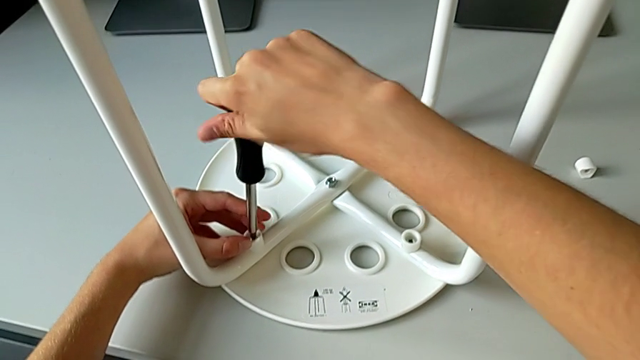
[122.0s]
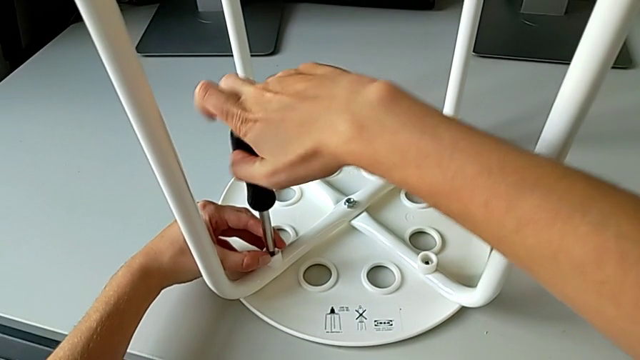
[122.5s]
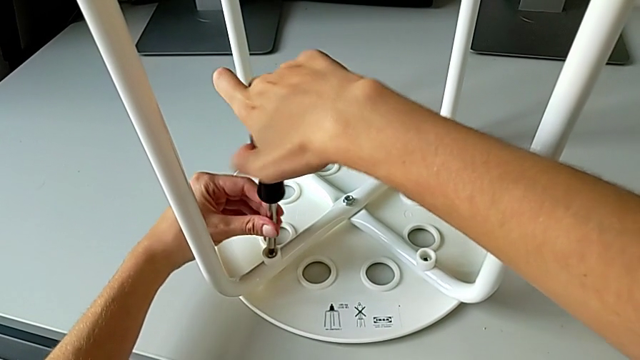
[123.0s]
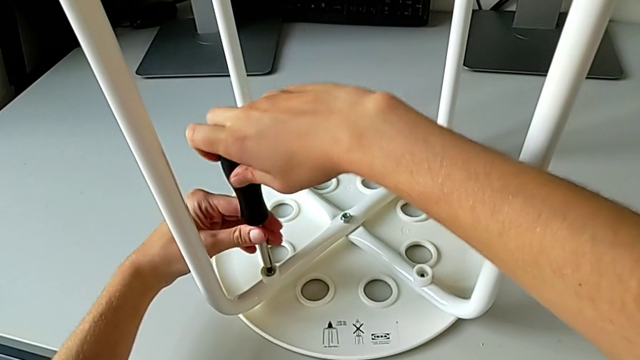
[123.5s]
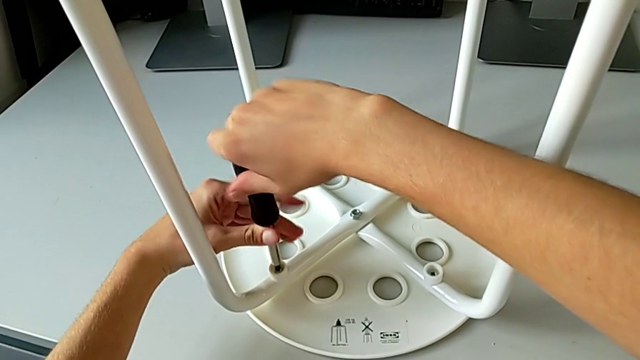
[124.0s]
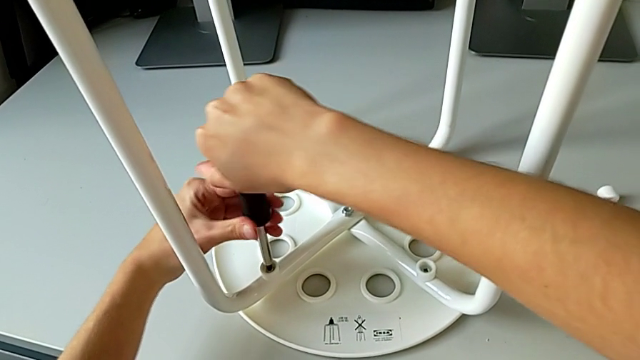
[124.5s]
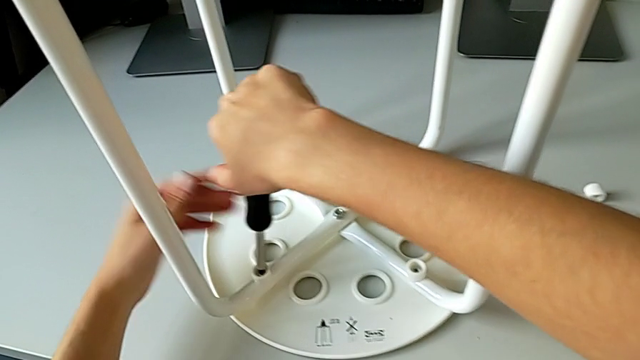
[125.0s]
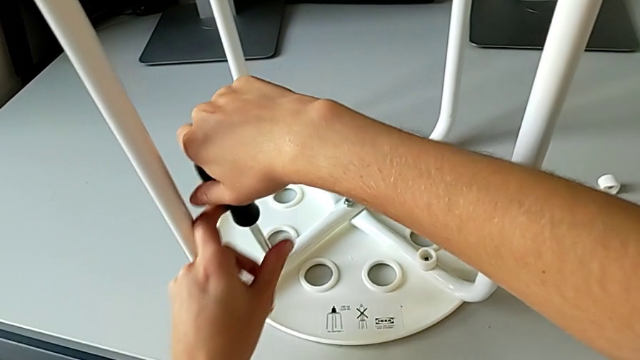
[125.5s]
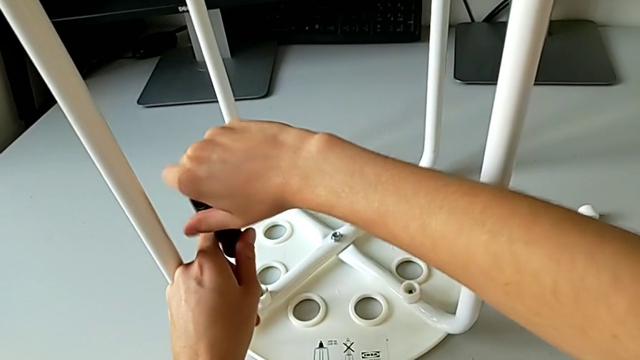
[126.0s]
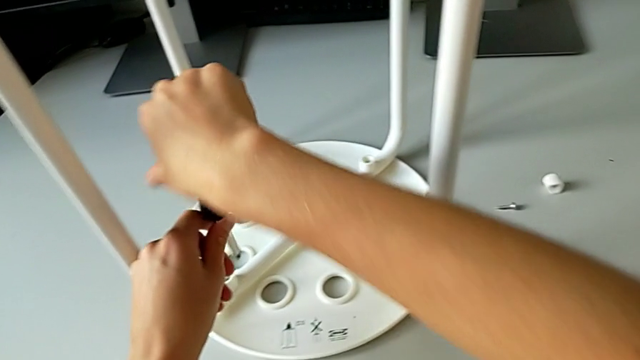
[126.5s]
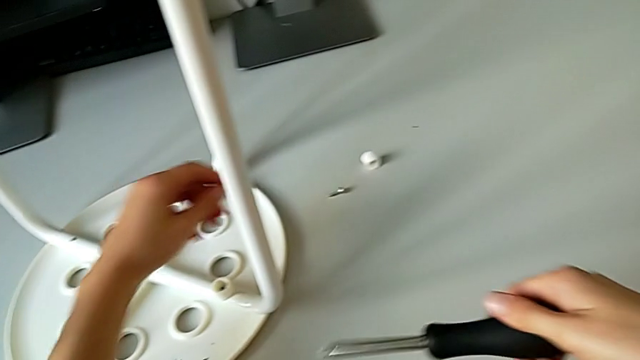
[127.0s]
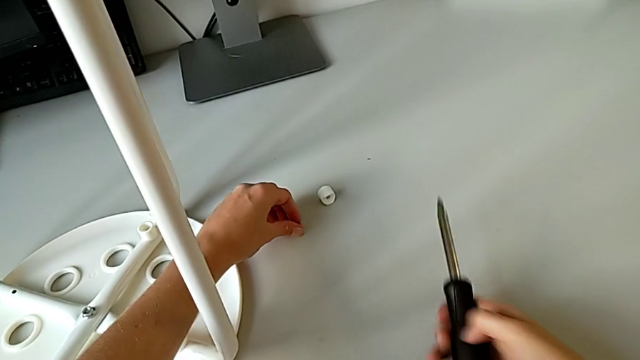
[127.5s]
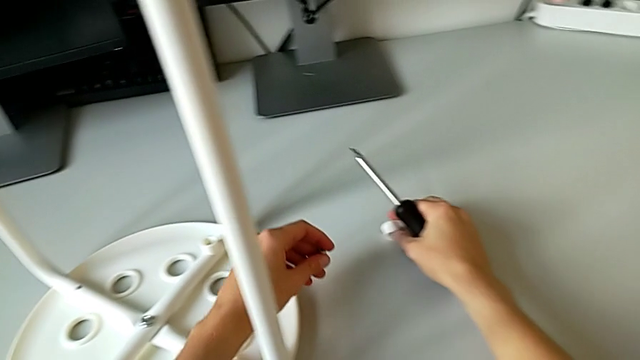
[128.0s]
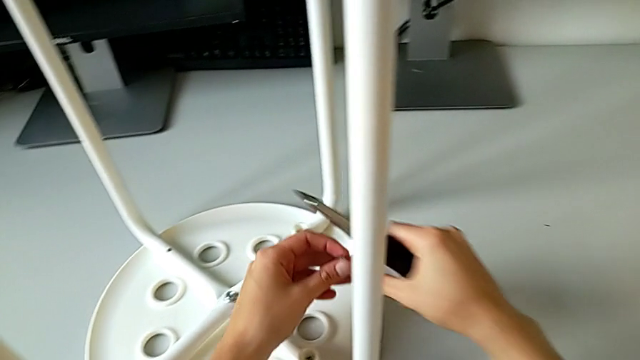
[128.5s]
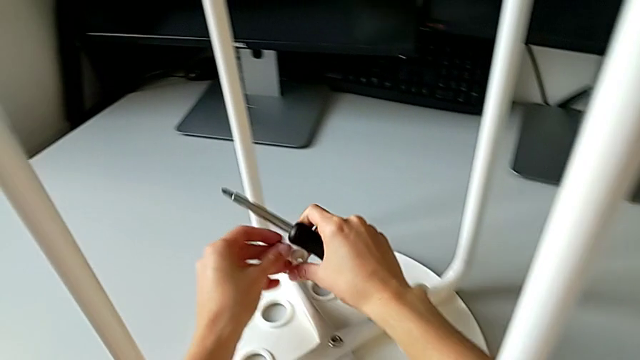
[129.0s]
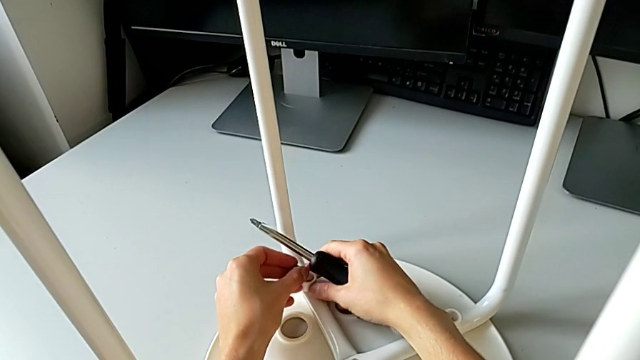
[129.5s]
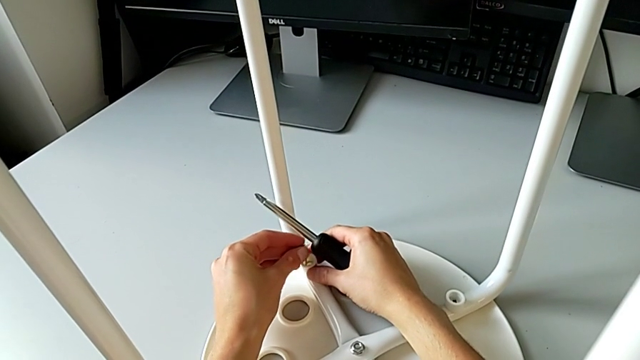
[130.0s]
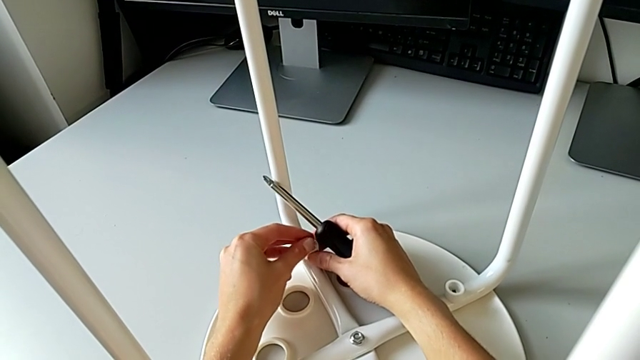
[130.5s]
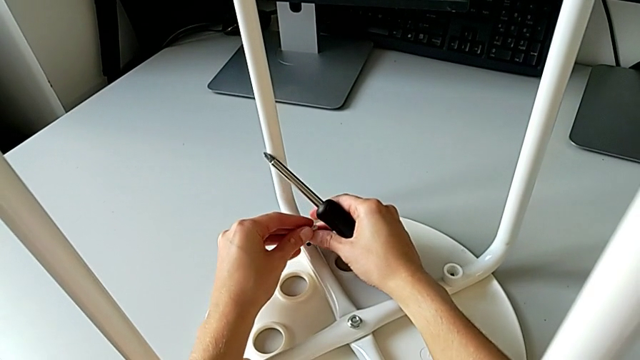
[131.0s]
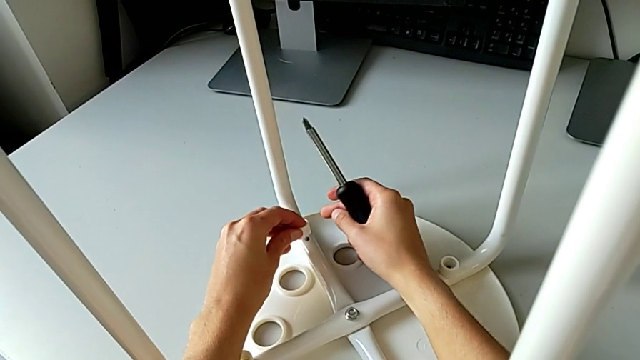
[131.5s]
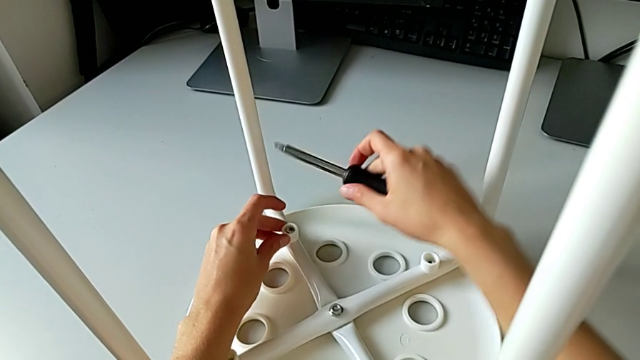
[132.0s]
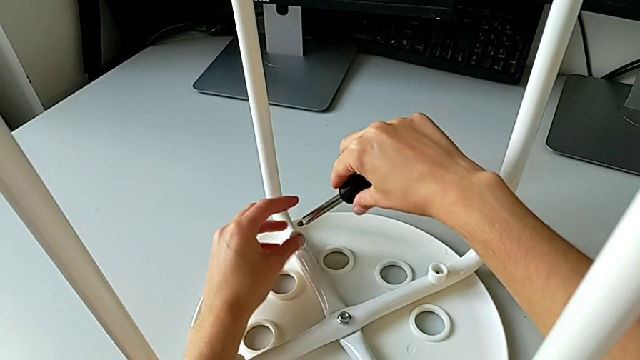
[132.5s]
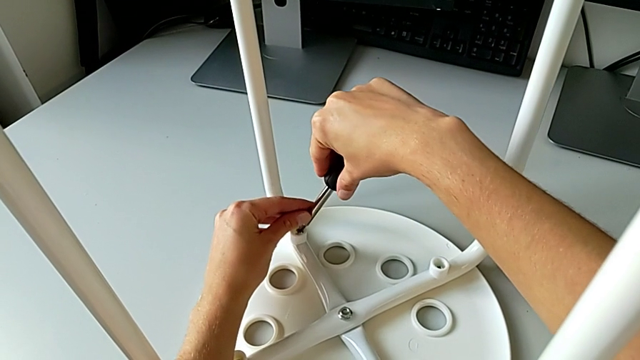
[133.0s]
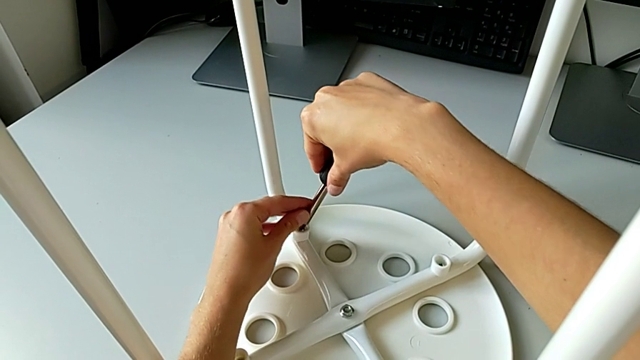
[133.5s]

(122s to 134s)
The camera wearer is assembling the seat with the legs. They screw the screw, withdraw the screwdriver, grab the washer, grab the screw, align the washer, insert the screw and insert the screwdriver.

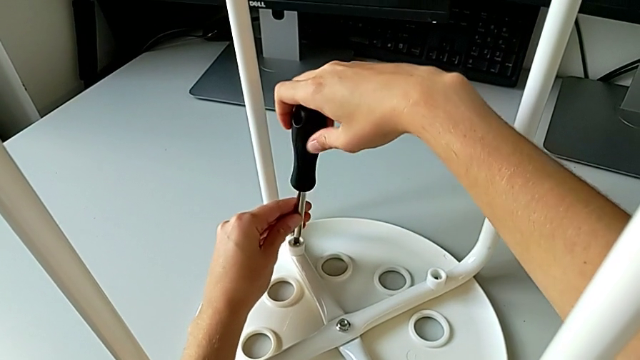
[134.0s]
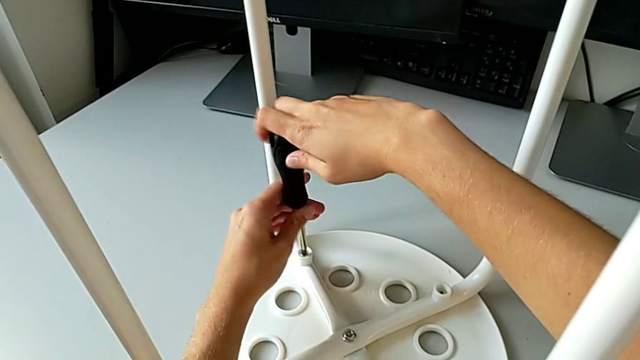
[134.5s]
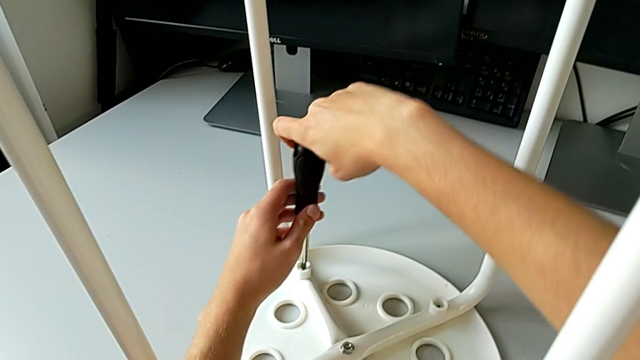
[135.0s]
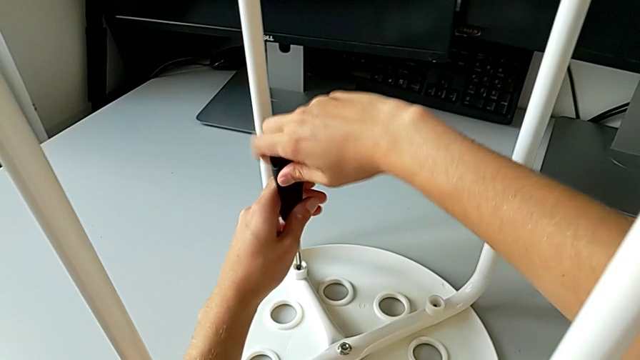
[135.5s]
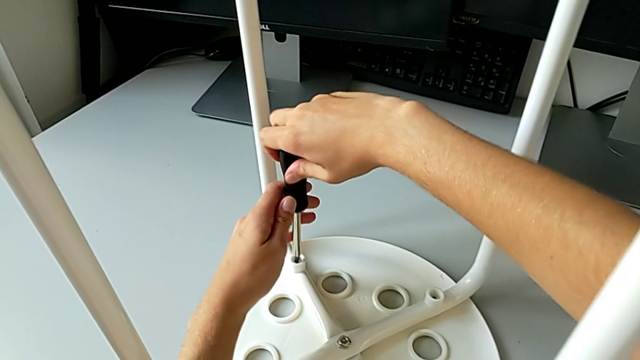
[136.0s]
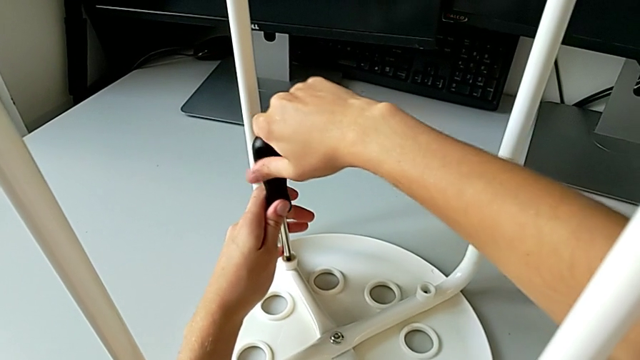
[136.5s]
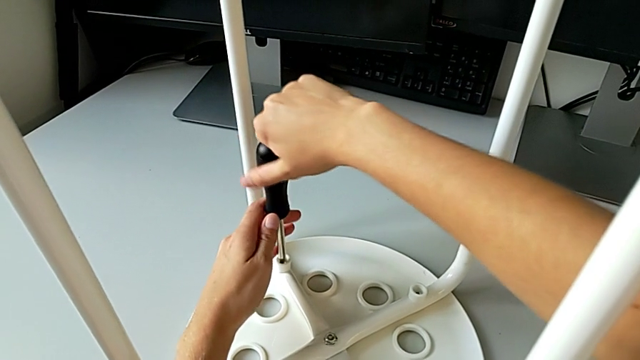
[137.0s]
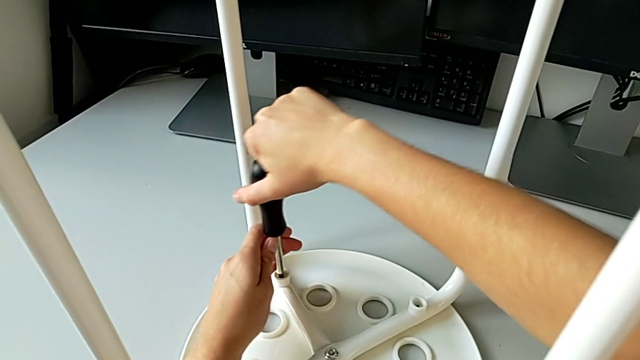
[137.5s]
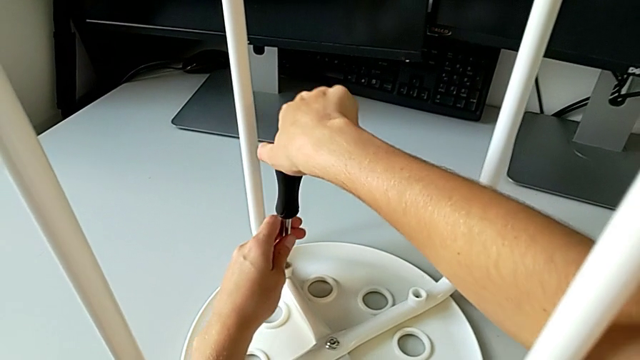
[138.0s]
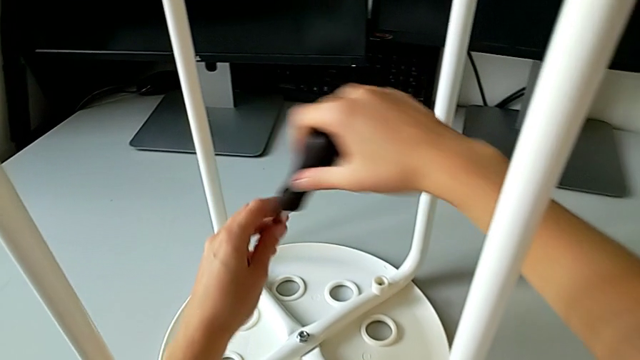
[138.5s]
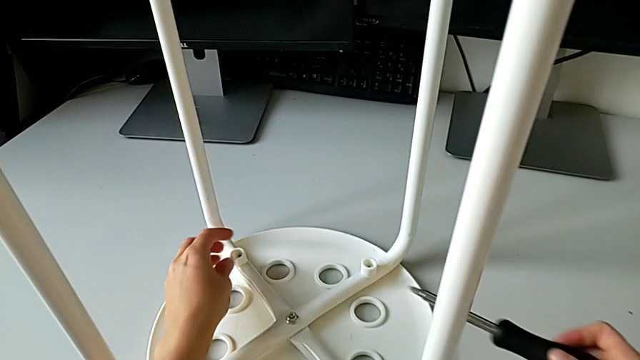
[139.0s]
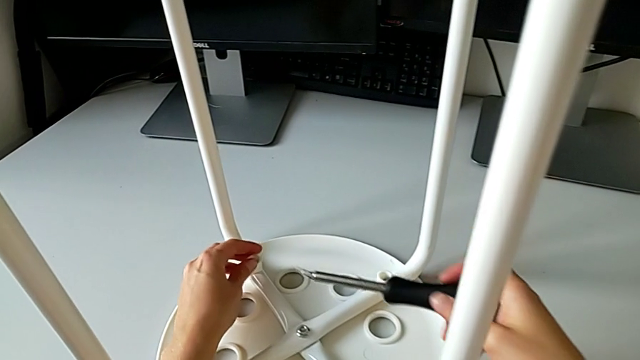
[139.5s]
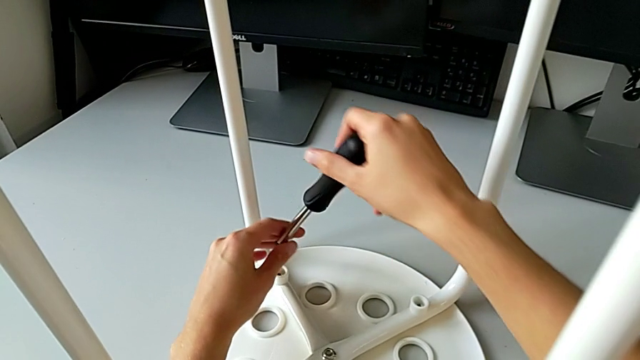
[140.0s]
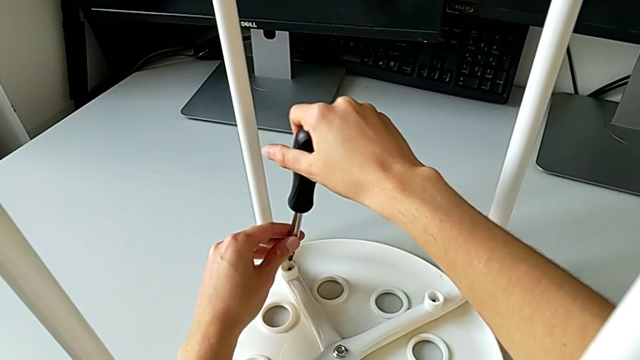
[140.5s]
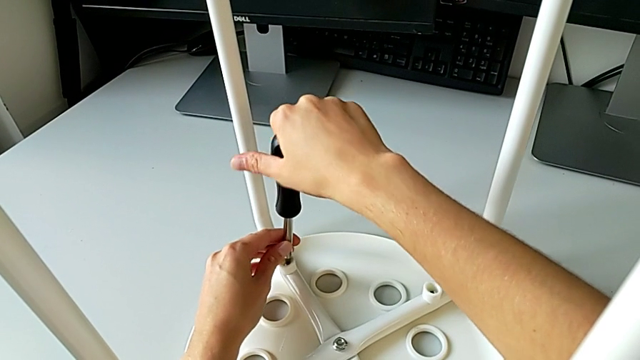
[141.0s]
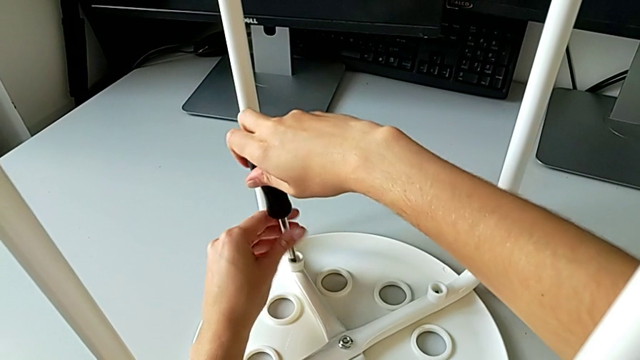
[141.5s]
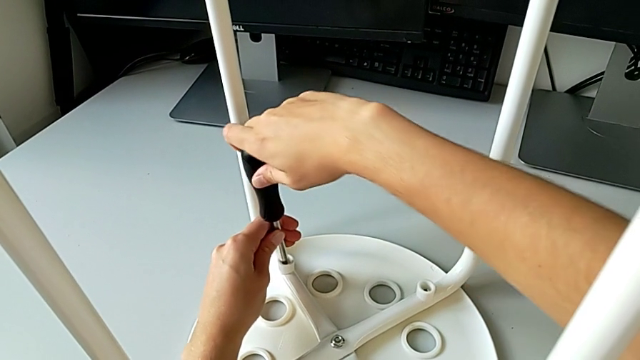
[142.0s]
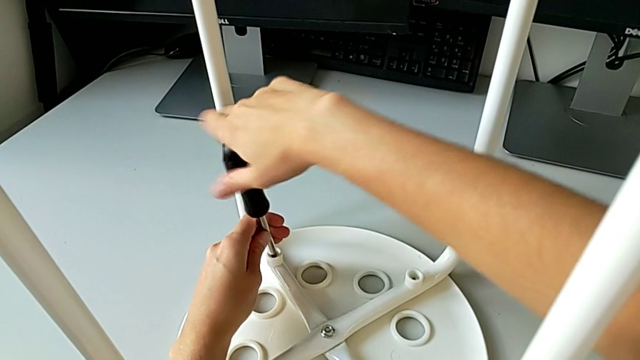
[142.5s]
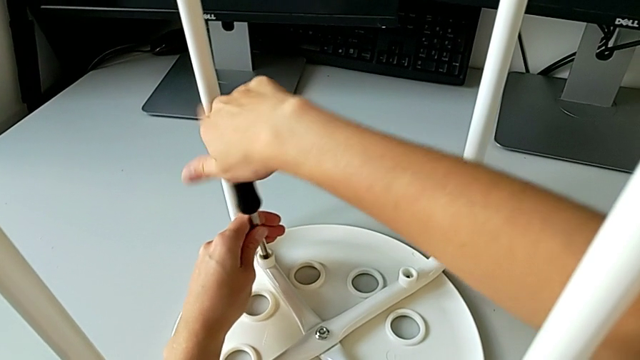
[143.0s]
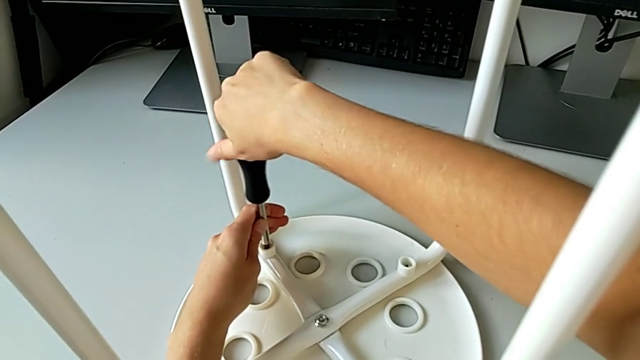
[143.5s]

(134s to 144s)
The camera wearer is assembling the seat with the legs. They wrongly screw the screw, not screwing it in properly, withdraw the screwdriver, align the screw, insert the screwdriver and begin to screw the screw.
